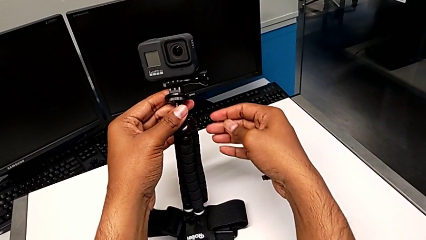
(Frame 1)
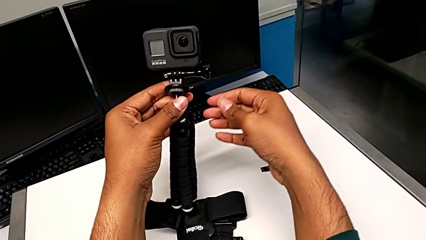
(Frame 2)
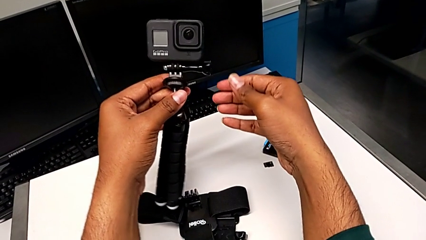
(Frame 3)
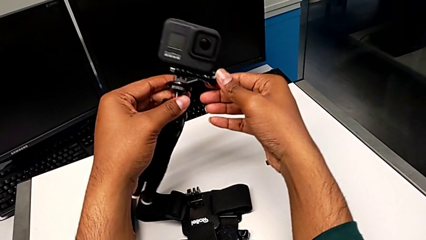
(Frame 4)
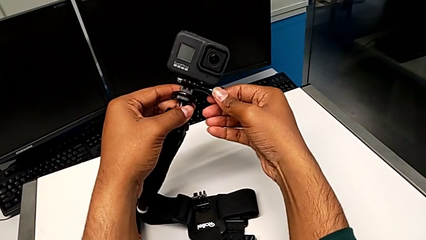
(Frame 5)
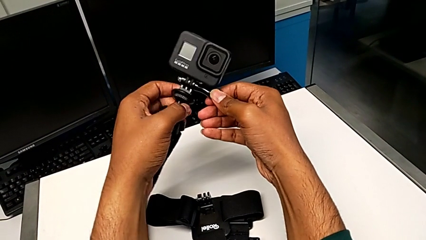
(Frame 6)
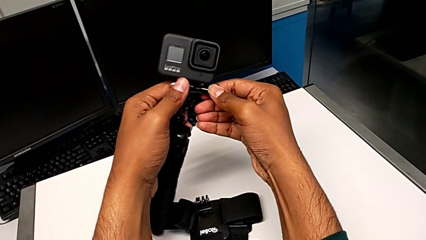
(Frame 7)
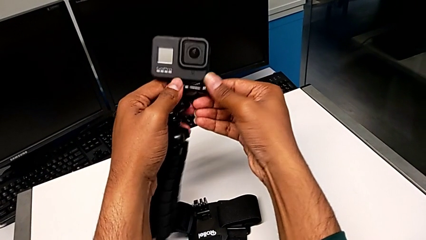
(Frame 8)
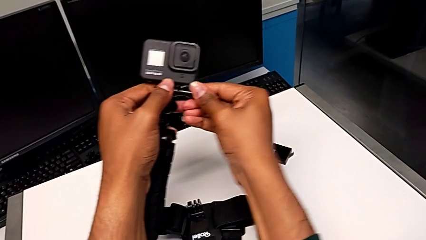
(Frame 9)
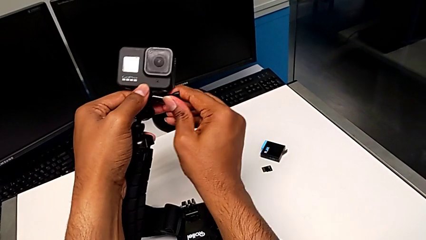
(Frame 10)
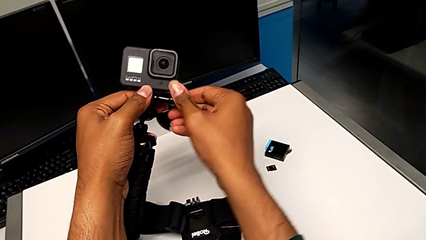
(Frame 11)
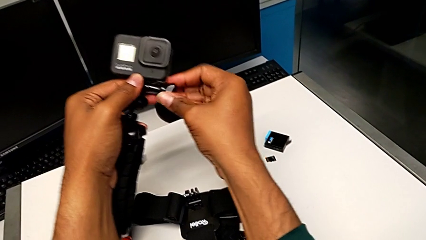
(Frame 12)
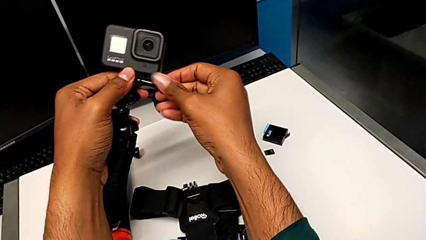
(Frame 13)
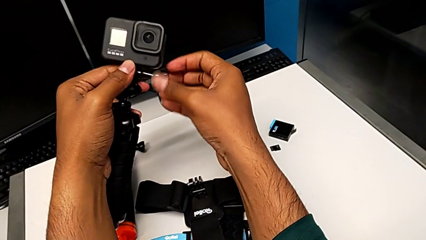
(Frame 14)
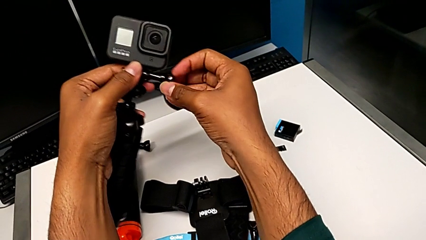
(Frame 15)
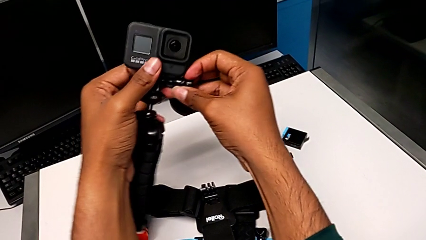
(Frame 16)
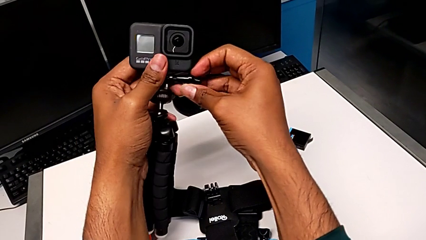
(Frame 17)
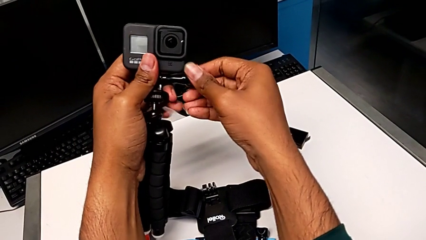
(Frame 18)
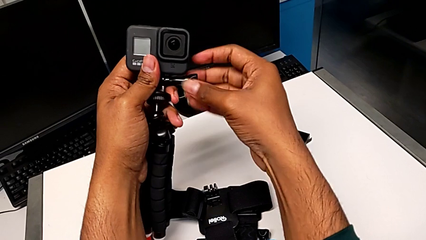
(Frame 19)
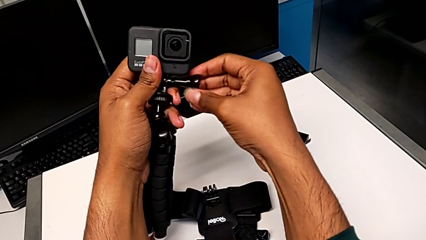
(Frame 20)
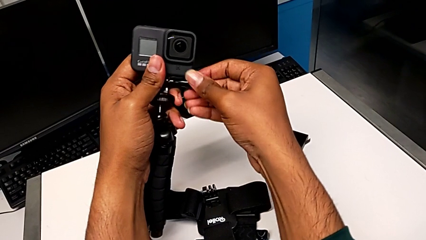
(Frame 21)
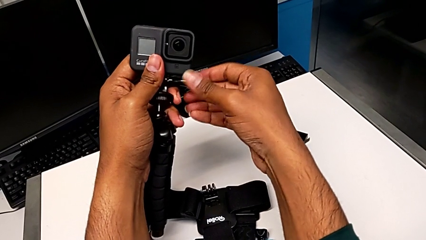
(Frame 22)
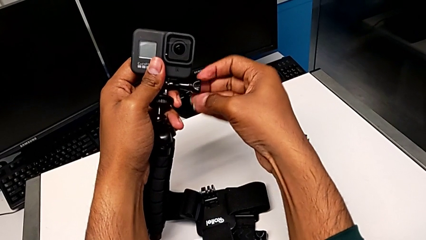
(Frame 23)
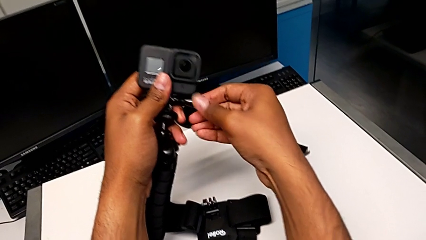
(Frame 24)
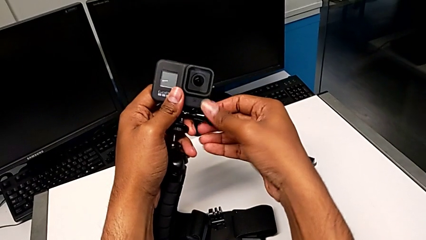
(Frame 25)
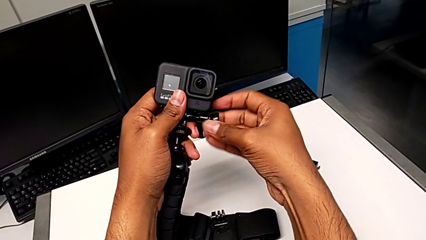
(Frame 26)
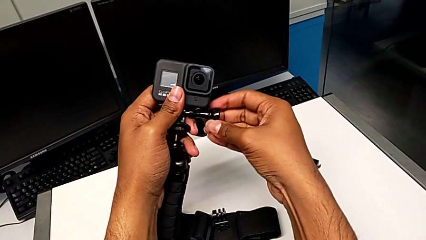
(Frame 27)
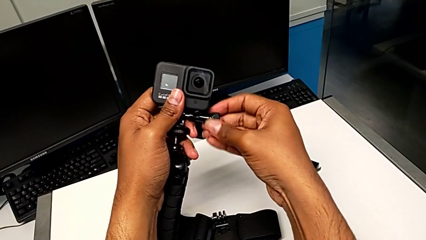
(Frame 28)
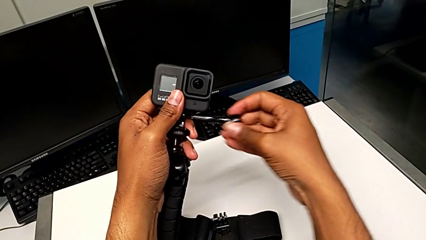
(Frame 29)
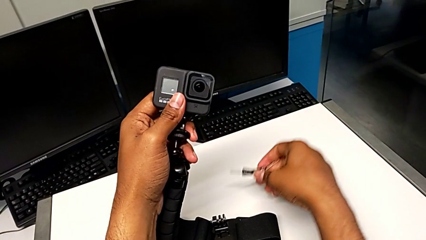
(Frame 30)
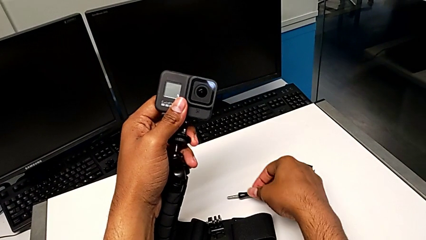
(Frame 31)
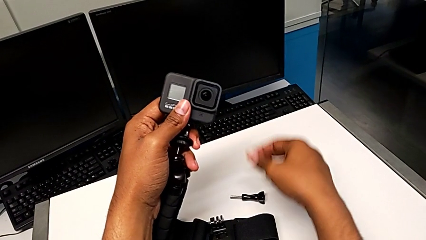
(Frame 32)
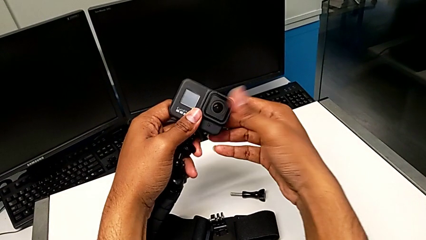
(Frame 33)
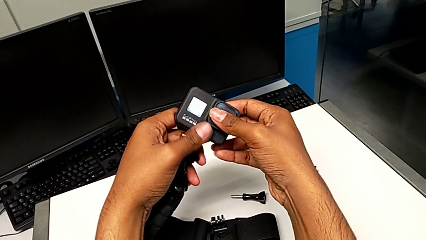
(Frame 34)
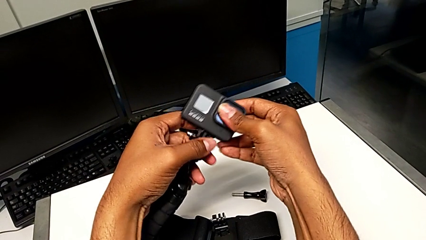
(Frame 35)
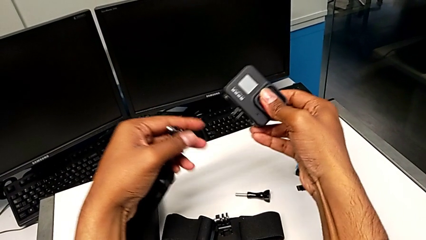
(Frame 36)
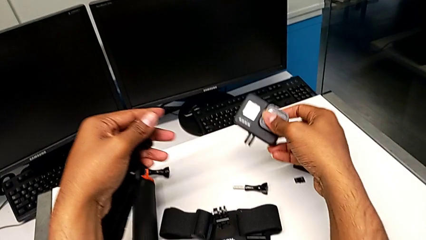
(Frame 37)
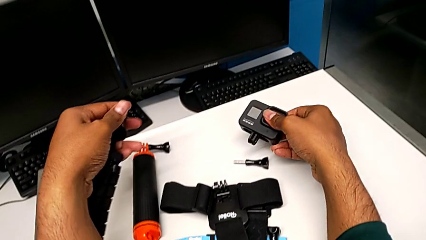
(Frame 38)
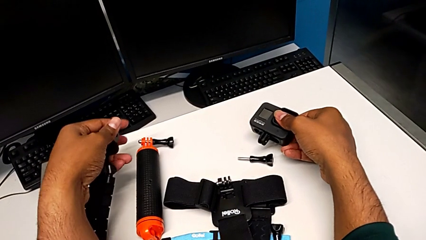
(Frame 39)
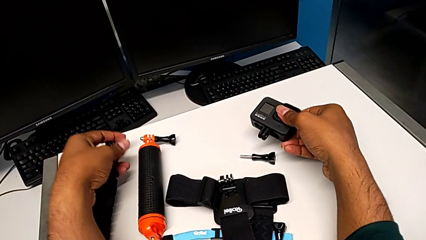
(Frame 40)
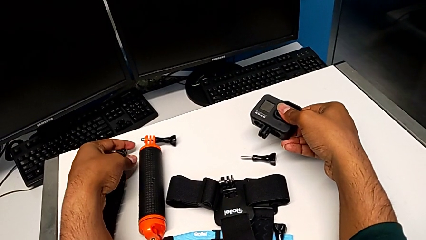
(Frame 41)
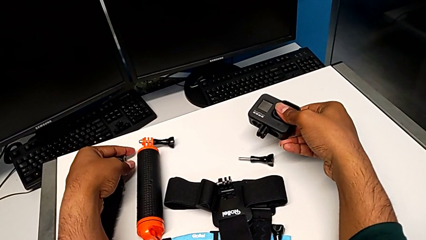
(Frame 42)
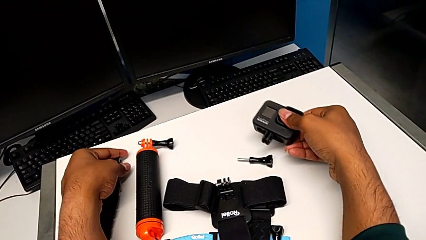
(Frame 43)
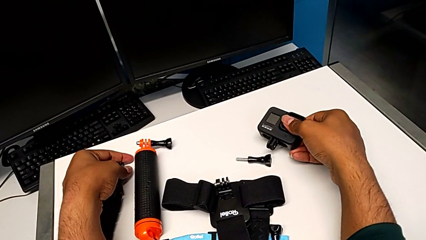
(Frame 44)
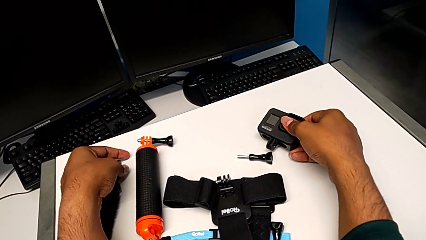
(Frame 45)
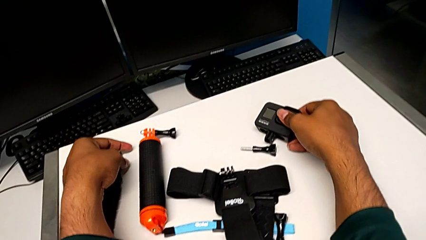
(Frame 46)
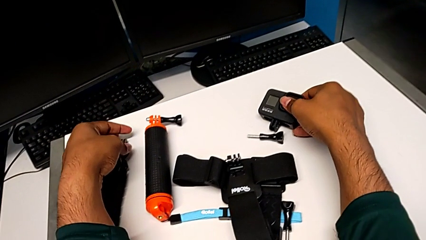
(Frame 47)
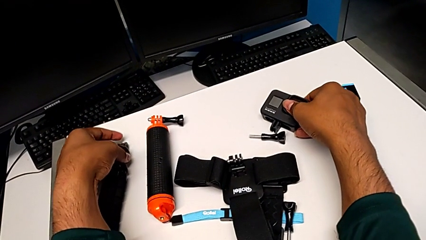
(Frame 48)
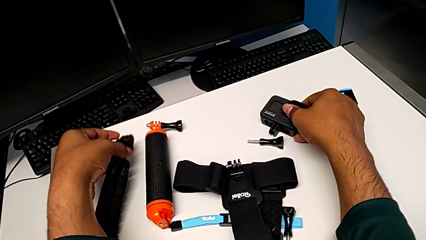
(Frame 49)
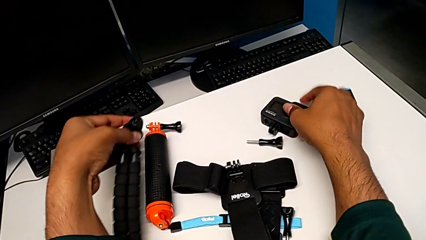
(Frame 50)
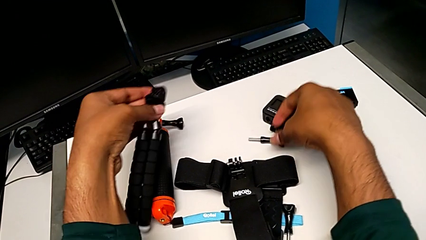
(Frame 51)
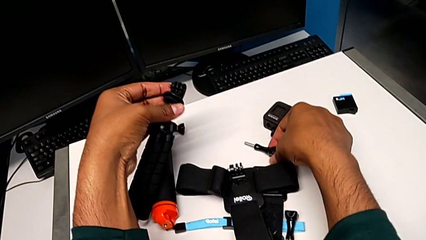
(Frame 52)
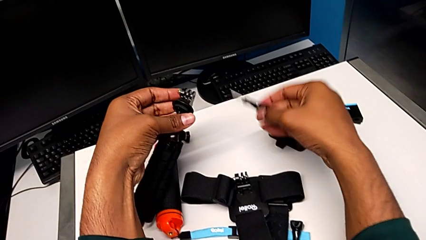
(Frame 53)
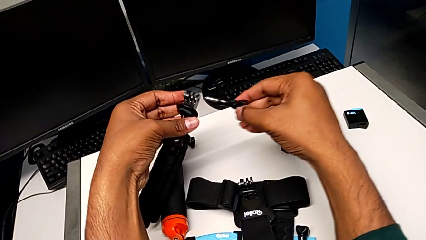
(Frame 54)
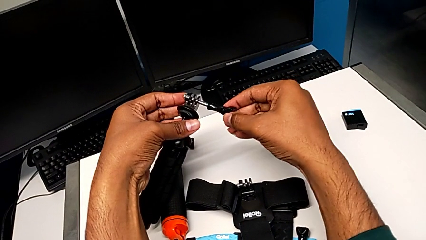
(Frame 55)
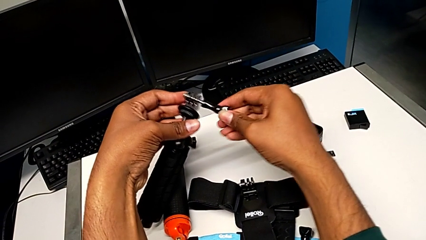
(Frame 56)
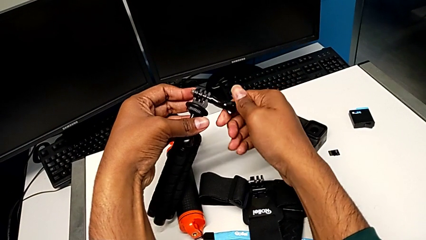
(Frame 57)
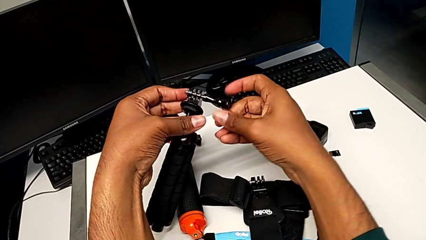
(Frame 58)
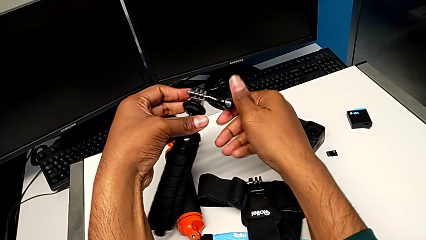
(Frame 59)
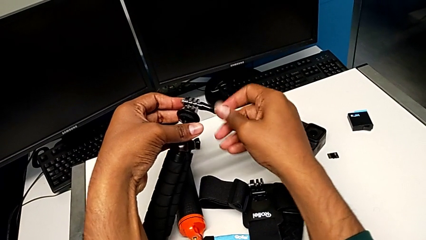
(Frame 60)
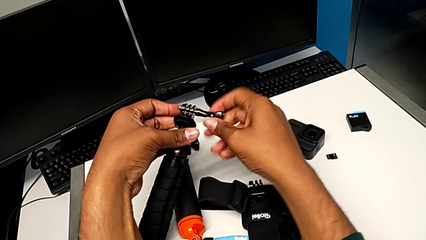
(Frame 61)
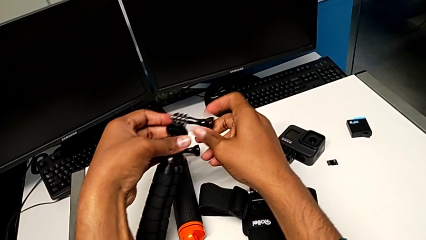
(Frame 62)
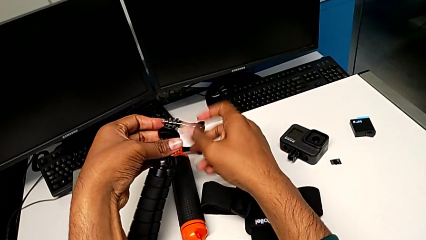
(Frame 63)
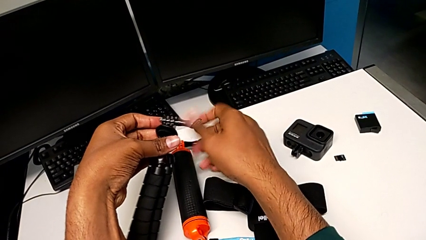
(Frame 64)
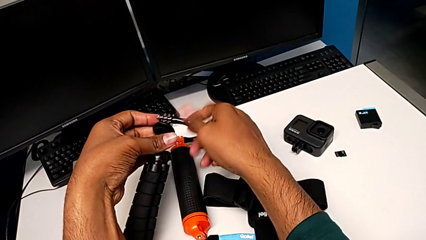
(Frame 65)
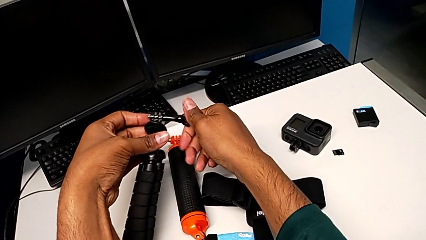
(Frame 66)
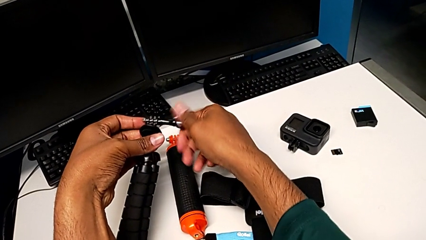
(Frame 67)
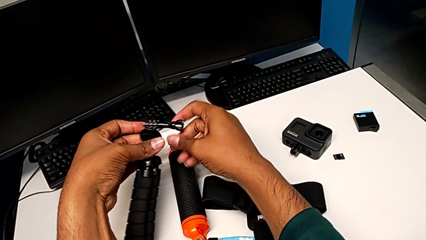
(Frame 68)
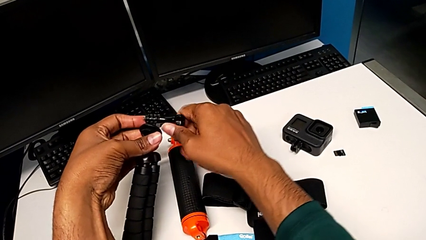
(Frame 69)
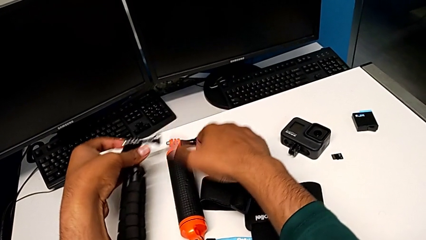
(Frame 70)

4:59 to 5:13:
The camera wearer removes the GoPro from the tripod. They unscrew the screw, withdraw it, withdraw the GoPro, drop it, grab the screw and screw it.

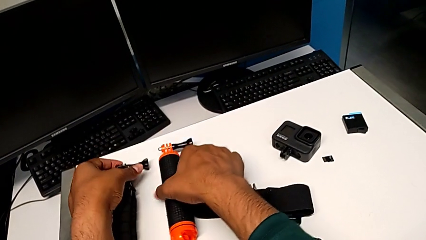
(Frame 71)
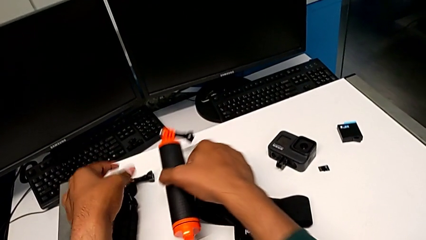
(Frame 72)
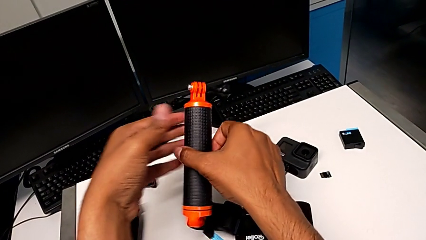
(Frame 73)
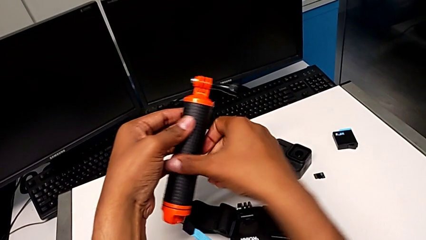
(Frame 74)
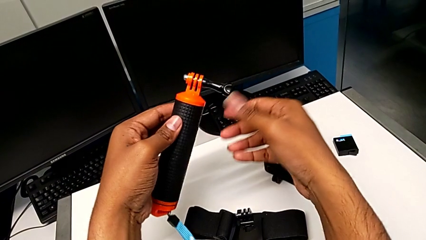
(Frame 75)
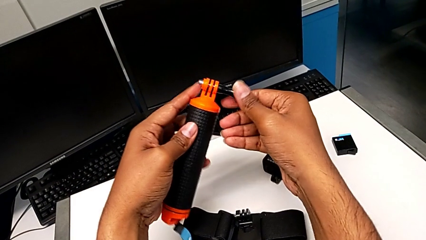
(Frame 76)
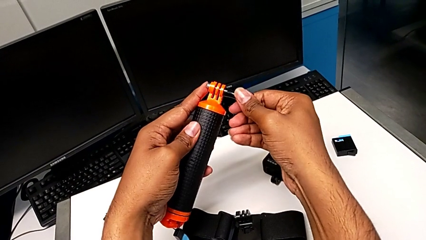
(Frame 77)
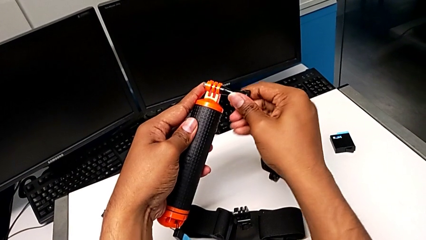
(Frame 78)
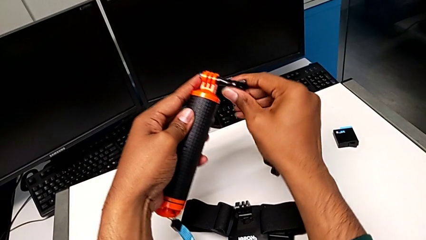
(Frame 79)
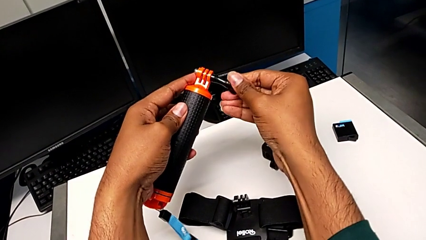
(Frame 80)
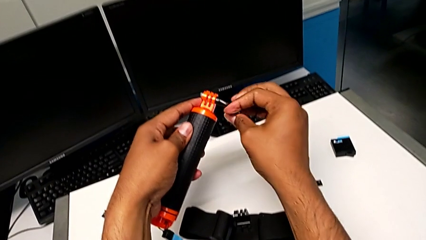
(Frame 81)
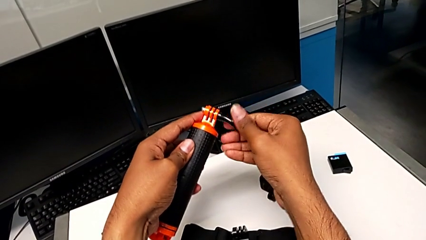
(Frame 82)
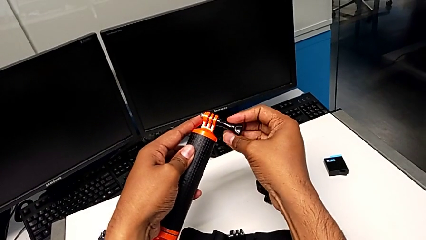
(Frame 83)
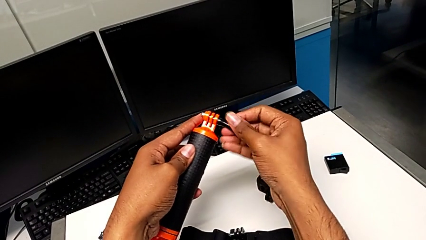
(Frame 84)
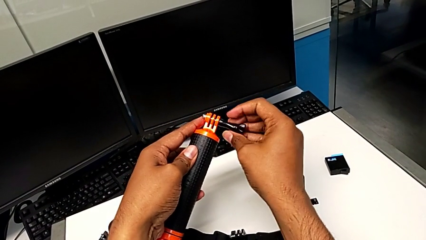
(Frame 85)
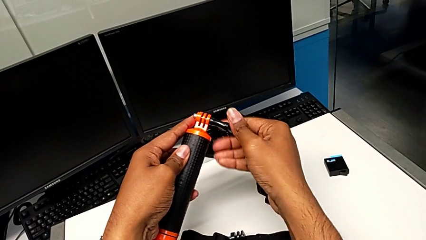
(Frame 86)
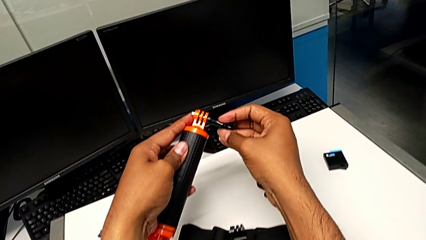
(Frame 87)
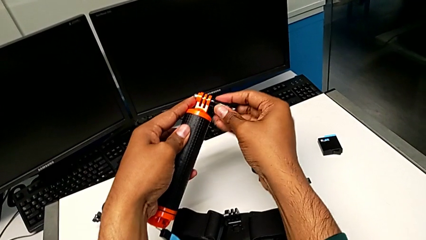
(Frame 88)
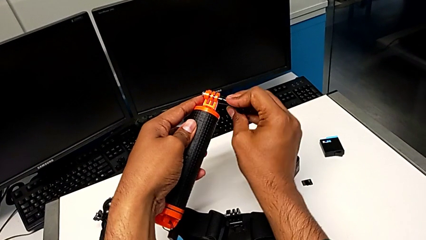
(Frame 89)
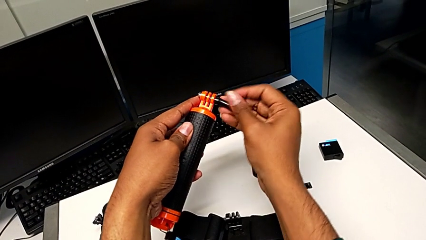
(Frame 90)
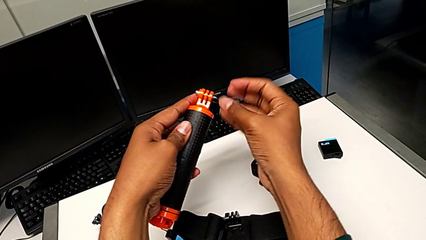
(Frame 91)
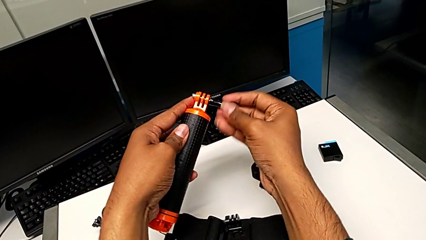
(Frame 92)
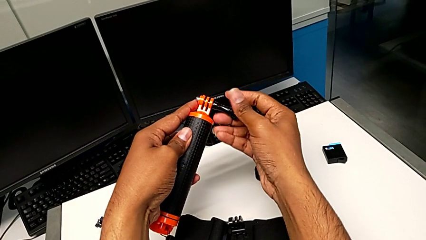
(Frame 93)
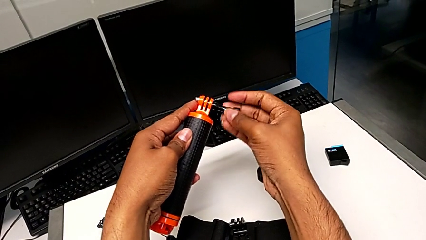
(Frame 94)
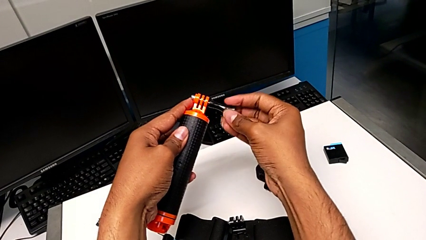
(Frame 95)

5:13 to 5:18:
The camera wearer is attaching the GoPro to the handheld grip. They grab the handheld grip and unscrew the screw.
